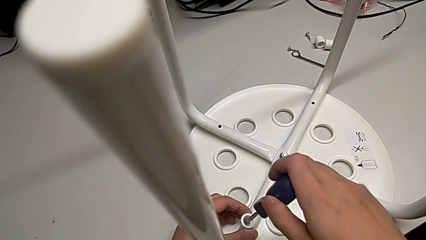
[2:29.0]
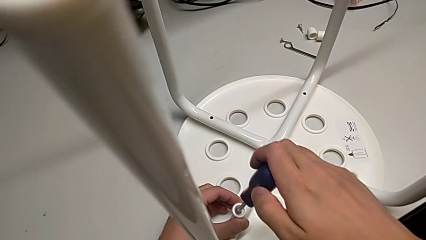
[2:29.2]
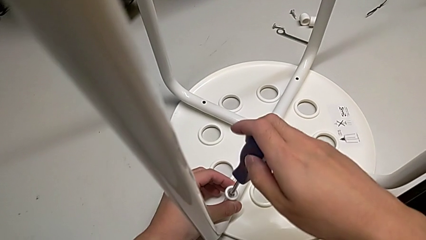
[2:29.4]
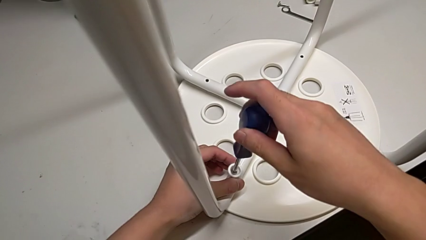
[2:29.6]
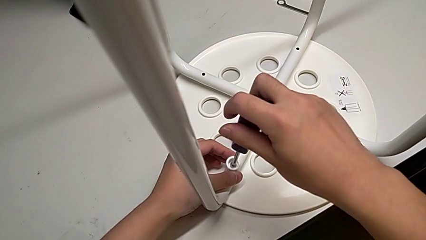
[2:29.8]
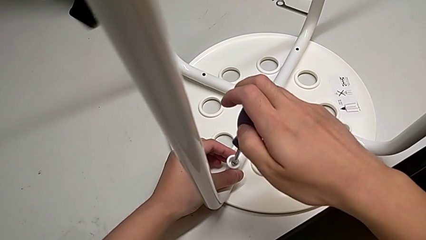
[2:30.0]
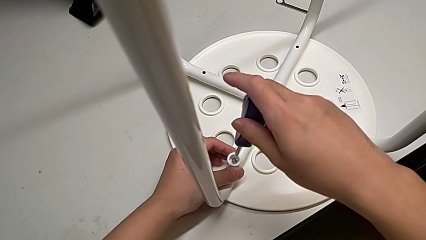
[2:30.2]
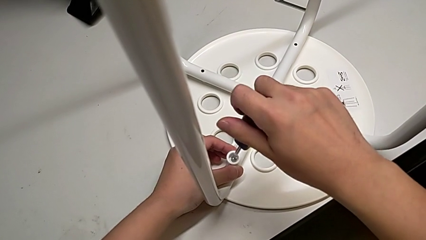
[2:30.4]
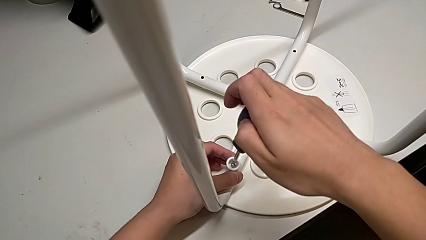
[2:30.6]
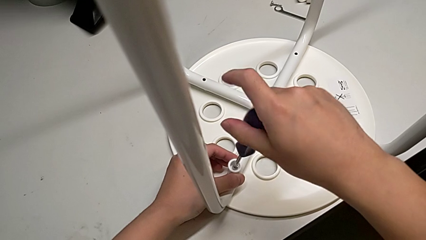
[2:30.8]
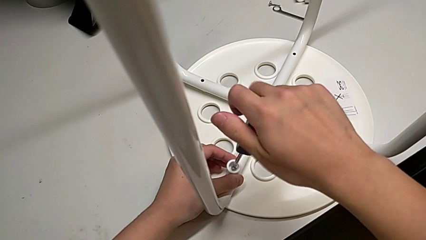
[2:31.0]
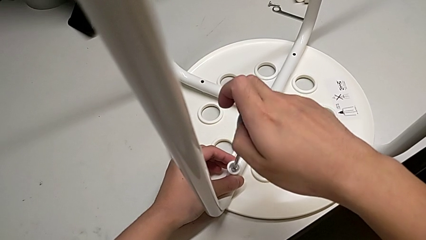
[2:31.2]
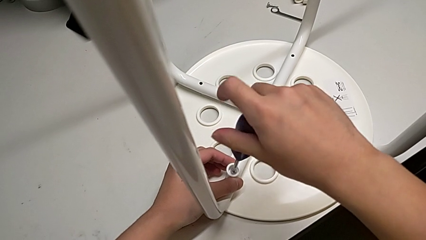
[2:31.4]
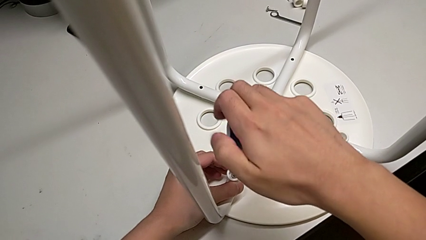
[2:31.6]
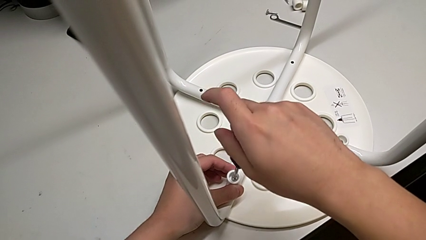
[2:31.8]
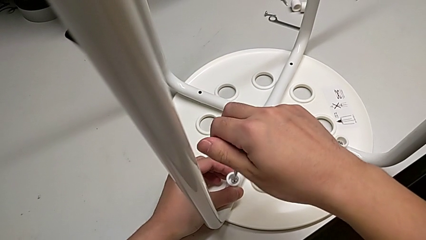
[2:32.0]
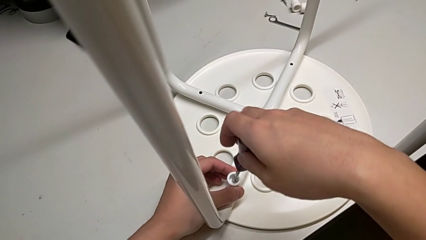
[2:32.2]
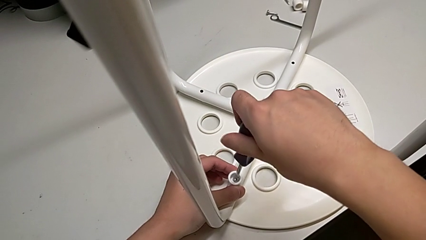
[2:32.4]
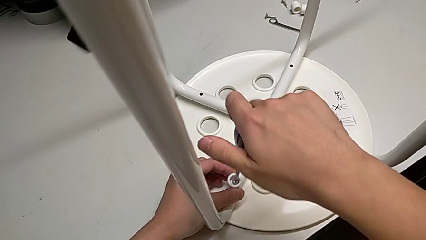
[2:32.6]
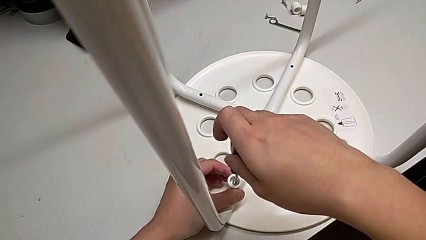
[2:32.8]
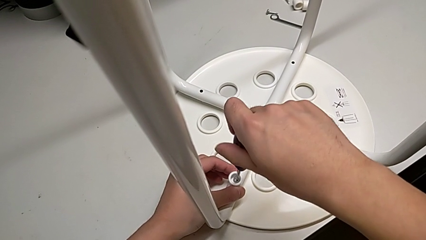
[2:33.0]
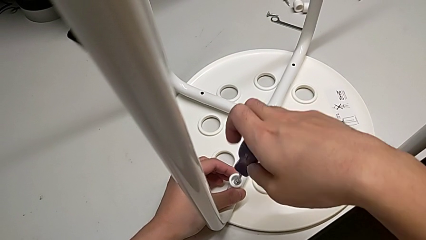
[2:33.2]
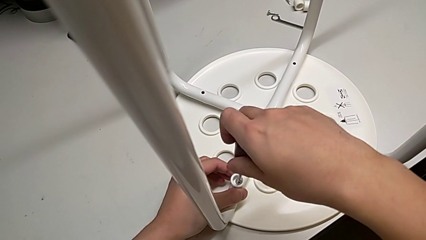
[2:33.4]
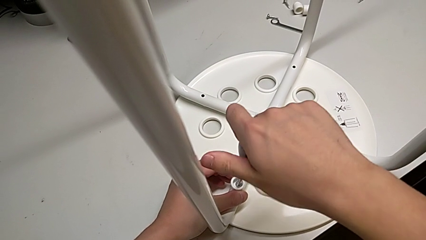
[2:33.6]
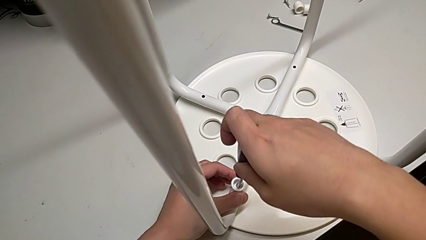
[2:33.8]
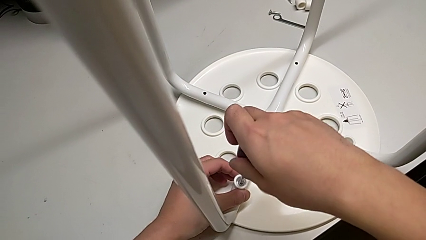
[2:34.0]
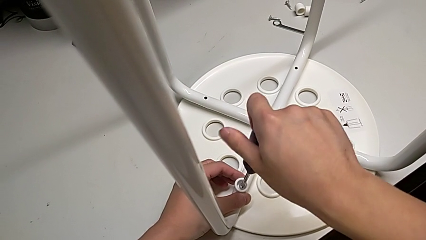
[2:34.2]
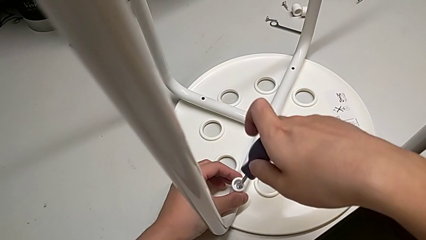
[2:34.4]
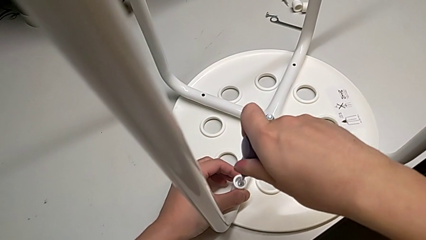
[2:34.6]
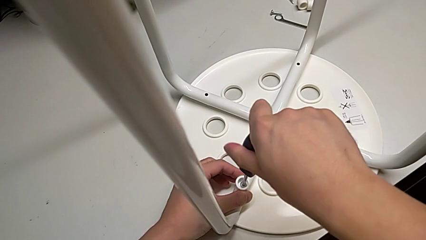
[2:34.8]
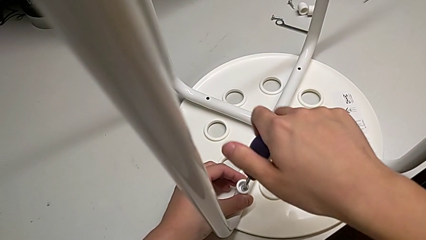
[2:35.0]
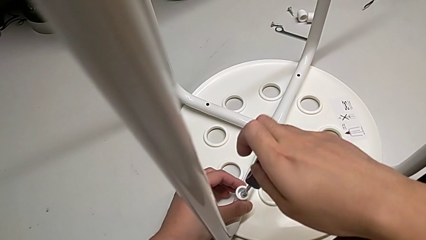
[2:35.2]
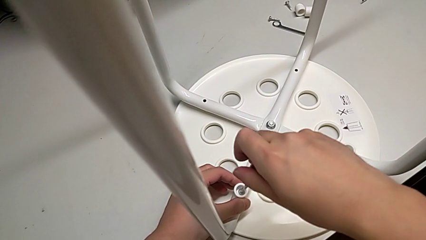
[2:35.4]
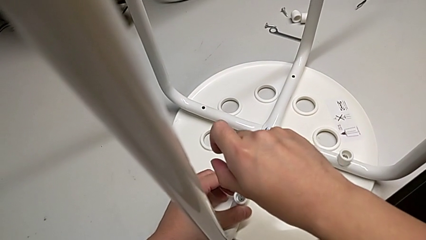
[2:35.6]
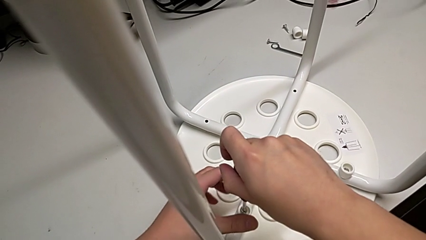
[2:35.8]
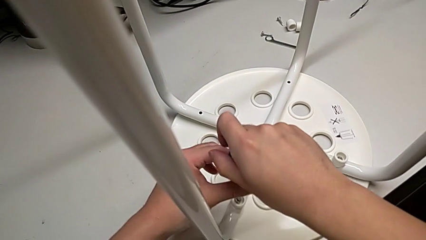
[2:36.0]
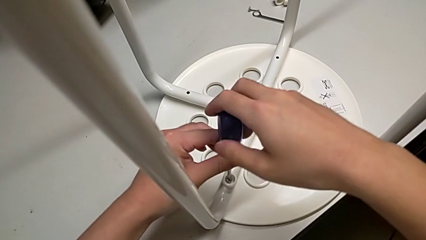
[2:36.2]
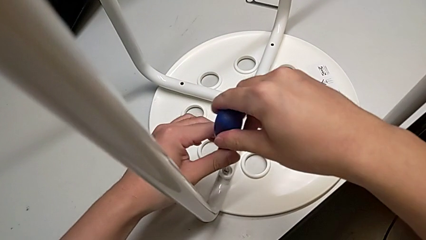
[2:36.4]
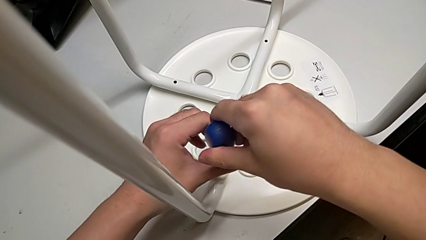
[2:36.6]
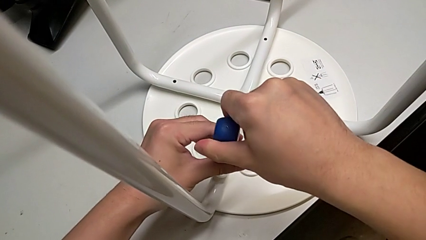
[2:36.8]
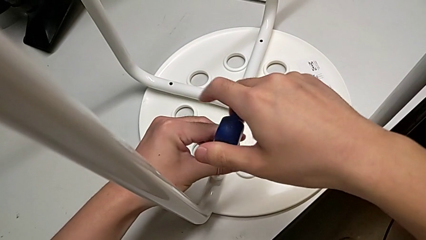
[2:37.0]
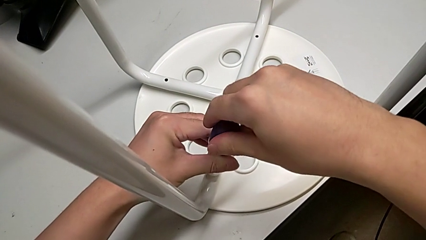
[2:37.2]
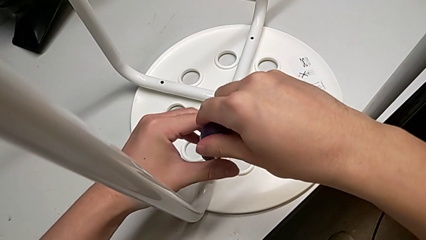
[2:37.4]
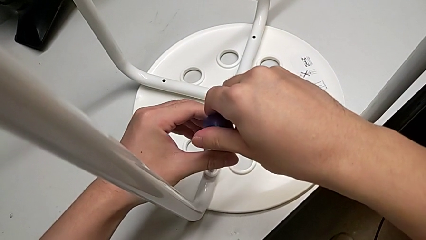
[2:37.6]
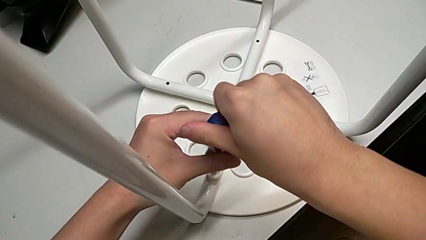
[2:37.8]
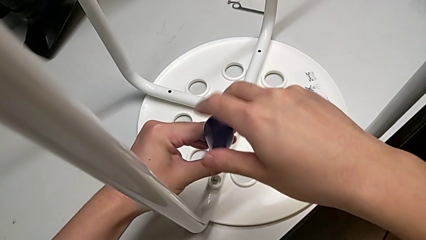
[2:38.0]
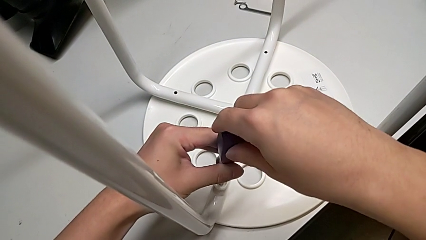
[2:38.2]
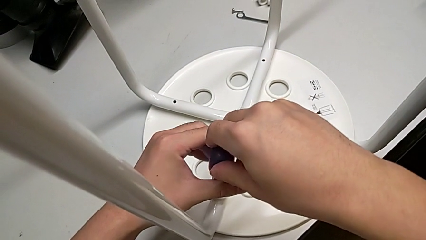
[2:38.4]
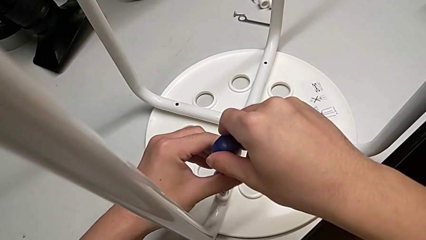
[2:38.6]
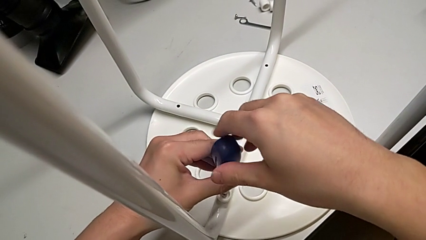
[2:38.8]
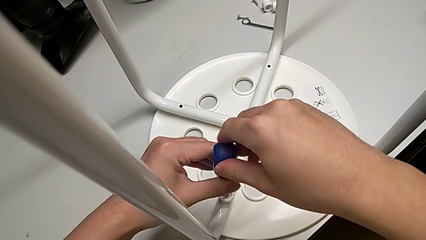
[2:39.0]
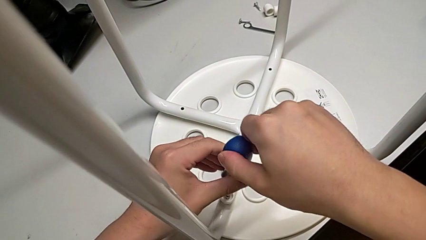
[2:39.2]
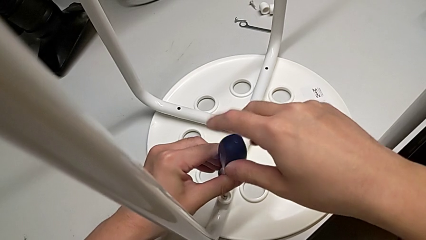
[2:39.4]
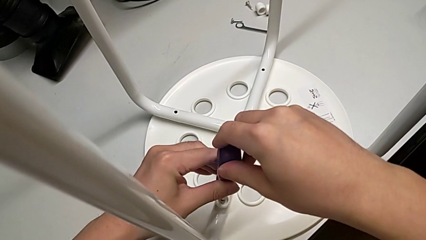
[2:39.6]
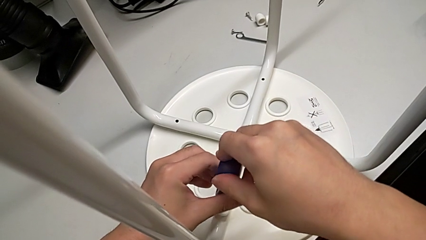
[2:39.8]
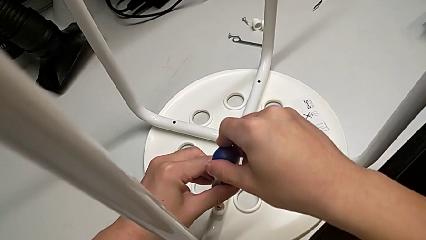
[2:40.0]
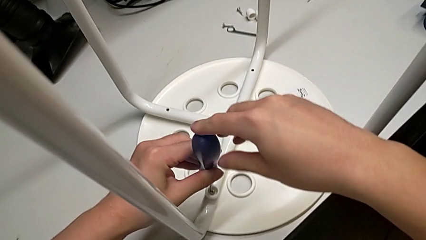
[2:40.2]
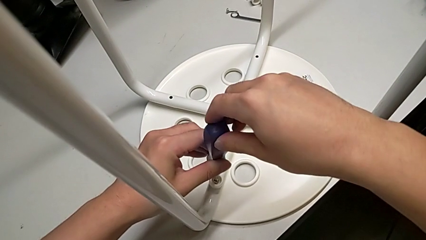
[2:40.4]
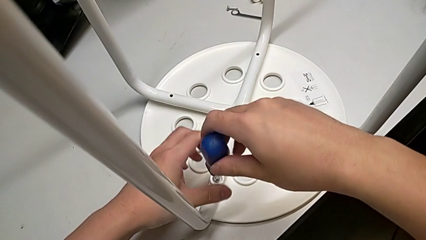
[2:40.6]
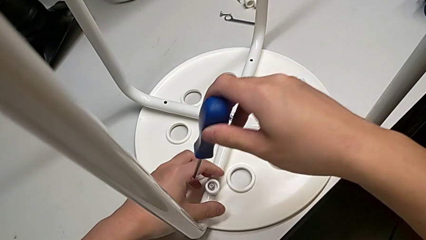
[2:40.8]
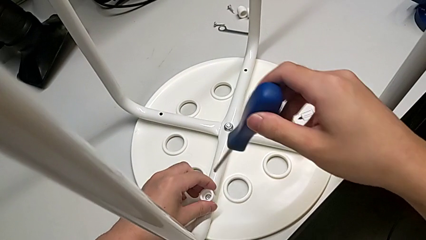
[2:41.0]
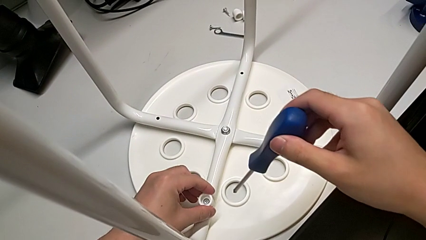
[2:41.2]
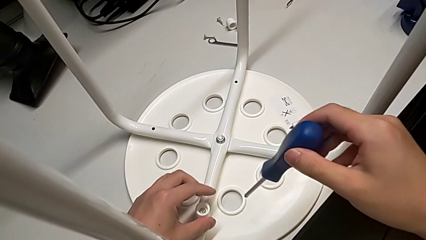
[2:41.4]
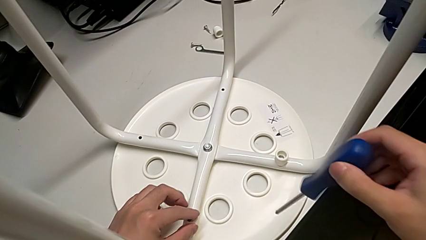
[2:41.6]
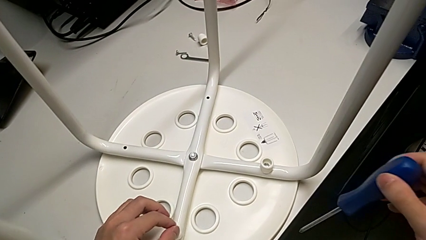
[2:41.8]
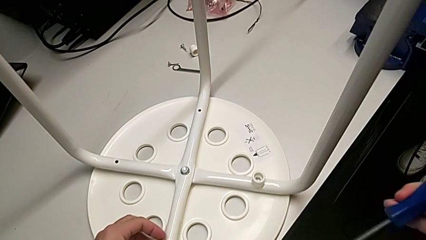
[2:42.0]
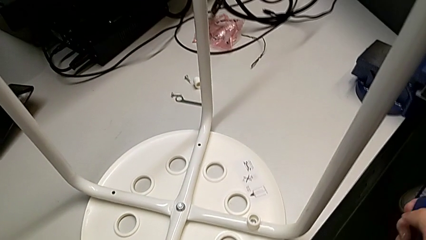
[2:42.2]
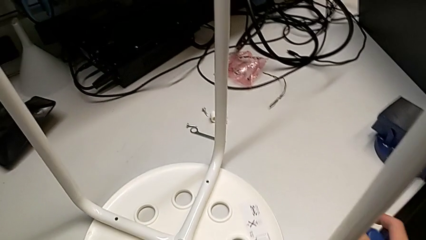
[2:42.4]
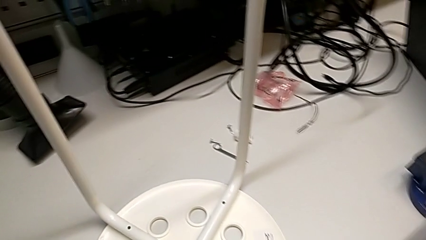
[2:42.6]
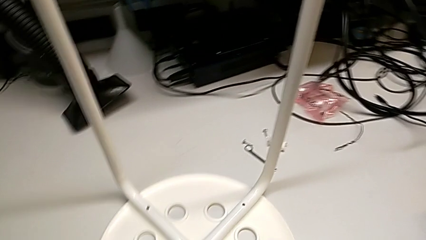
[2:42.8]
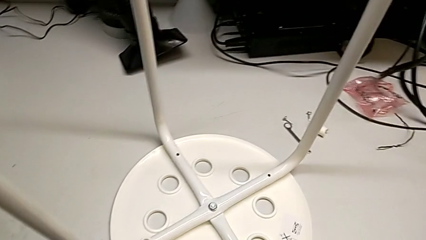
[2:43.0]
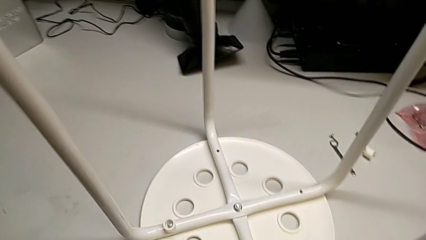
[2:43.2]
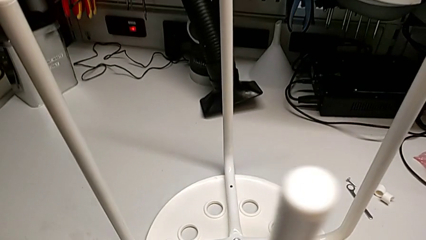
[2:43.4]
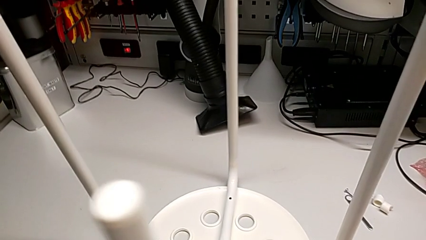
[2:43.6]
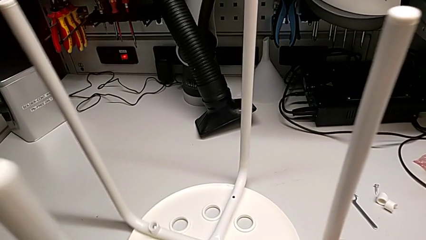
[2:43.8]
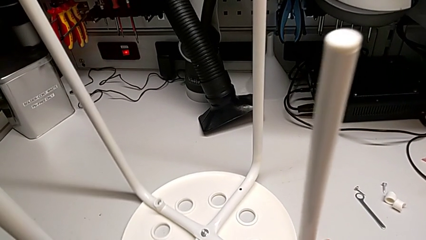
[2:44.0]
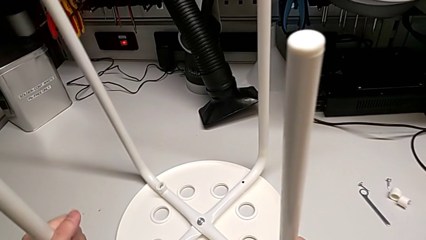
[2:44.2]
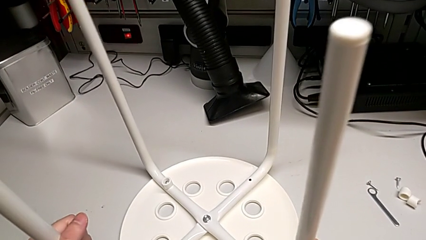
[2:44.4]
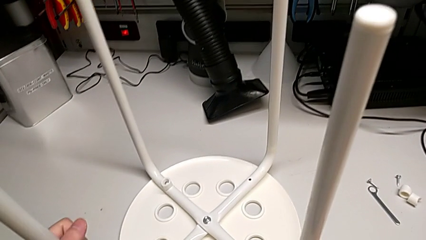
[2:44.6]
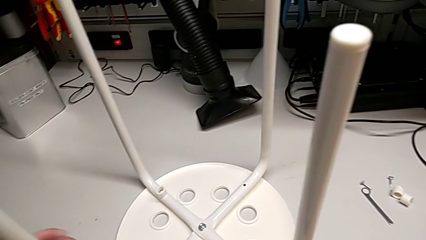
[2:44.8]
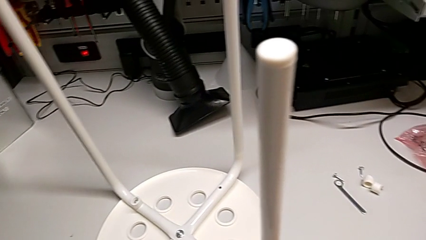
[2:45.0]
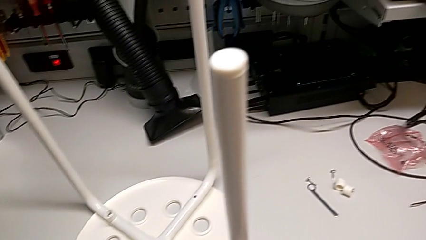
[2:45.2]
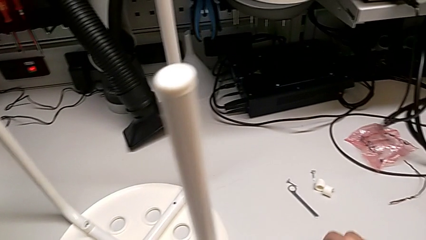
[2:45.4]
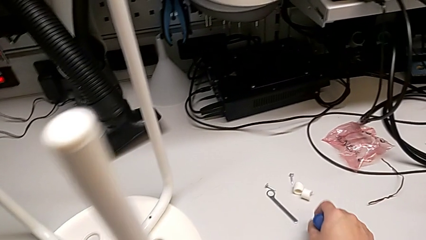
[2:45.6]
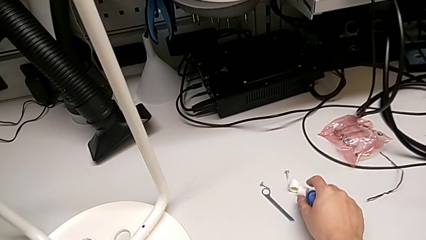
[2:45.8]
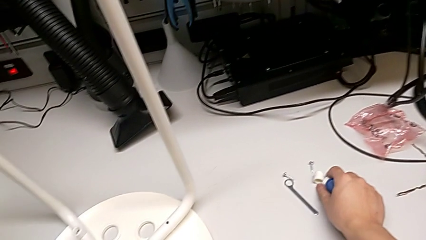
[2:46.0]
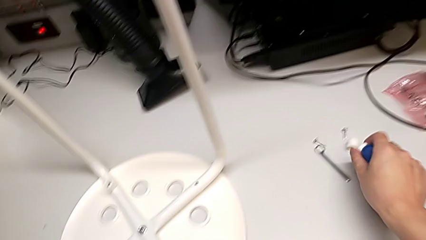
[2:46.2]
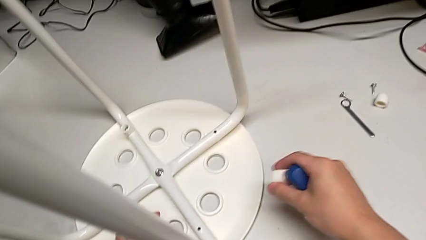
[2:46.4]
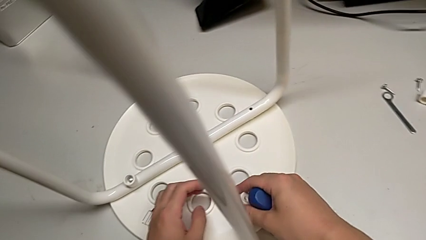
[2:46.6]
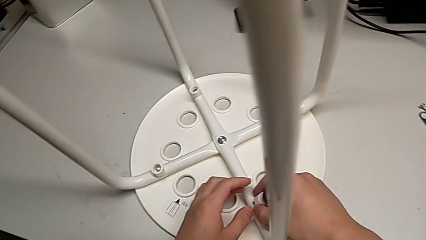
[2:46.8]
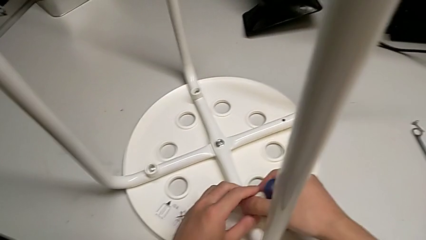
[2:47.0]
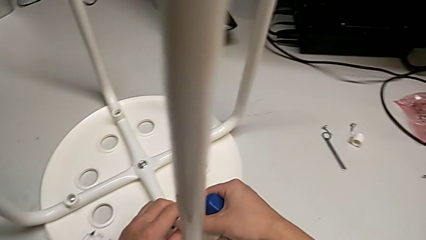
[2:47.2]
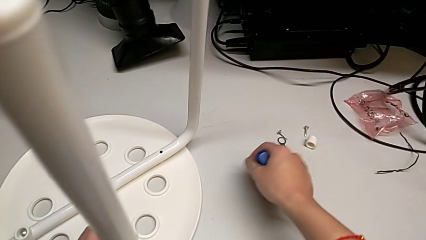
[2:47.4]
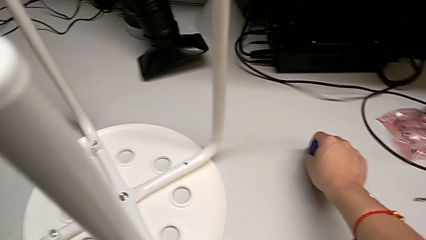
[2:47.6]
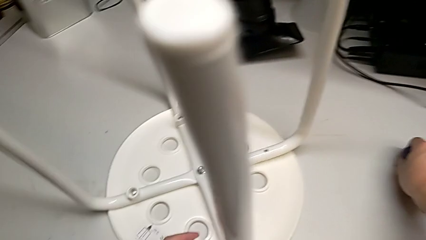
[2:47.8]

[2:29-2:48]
The camera wearer is assembling the seat. They screw the screw, withdraw the screwdriver, inspect the screw, rotate the stool, grab the washer twice and grab the screw.
